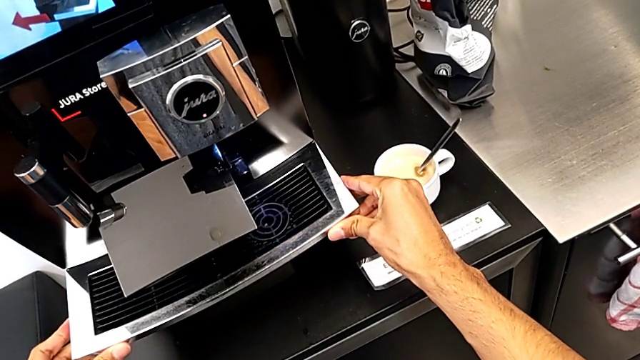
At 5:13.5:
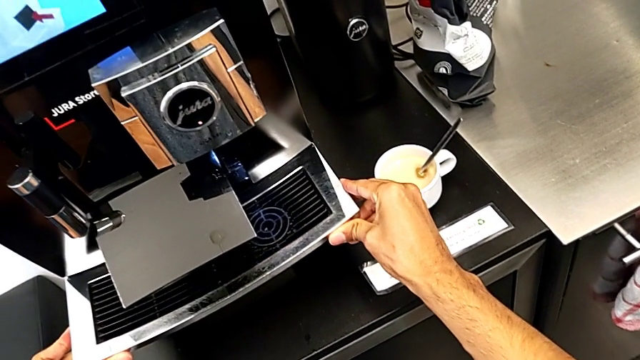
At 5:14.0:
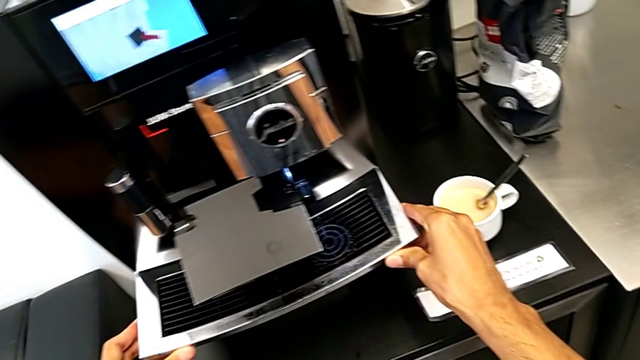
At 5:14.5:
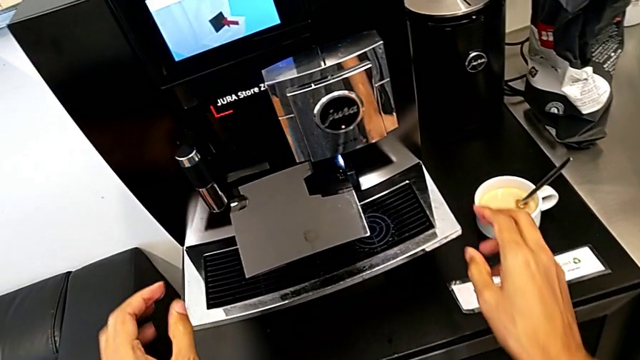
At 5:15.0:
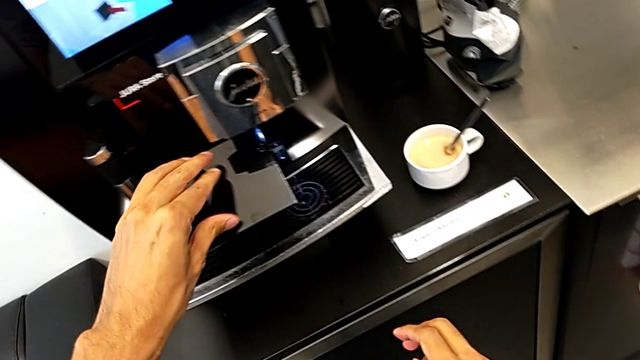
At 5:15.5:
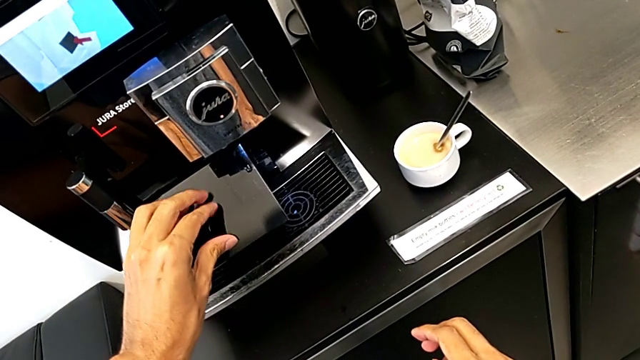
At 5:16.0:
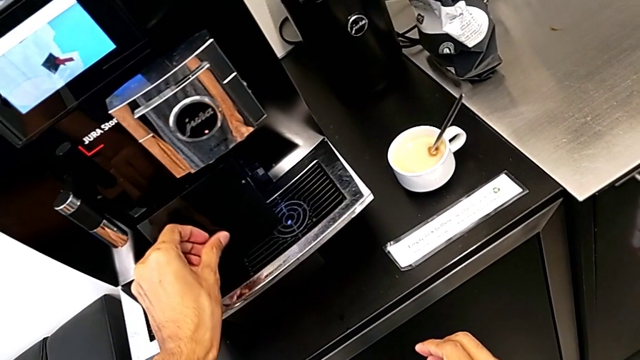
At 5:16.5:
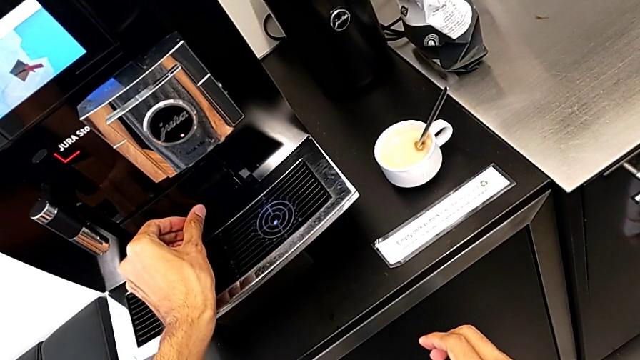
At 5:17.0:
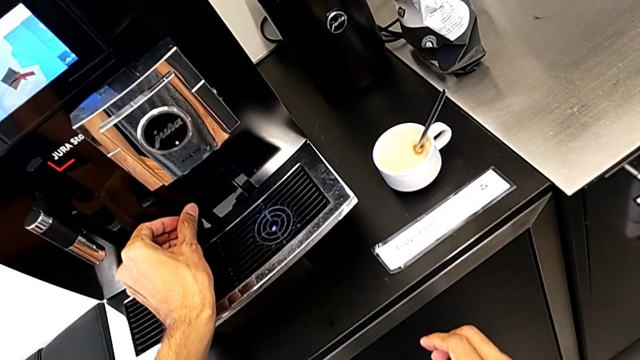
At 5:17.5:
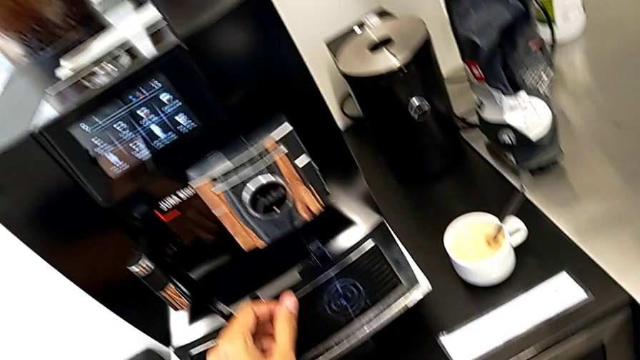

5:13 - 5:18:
The camera wearer is inserting the drip tray into the coffee machine. They close the black cup lid.
